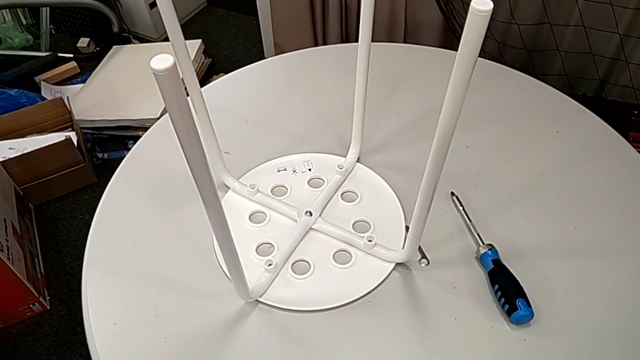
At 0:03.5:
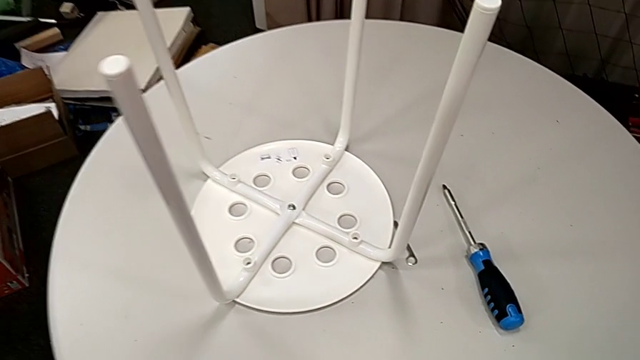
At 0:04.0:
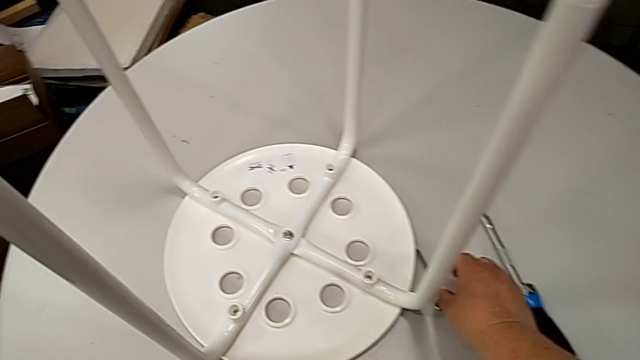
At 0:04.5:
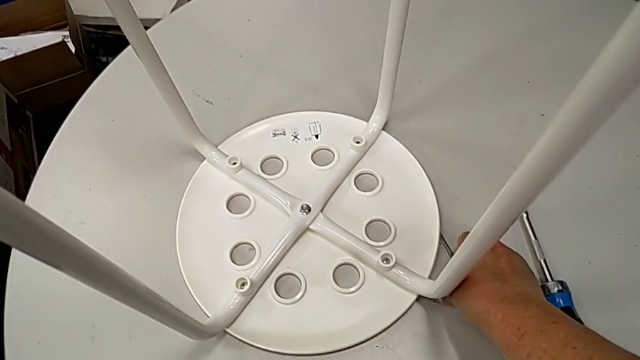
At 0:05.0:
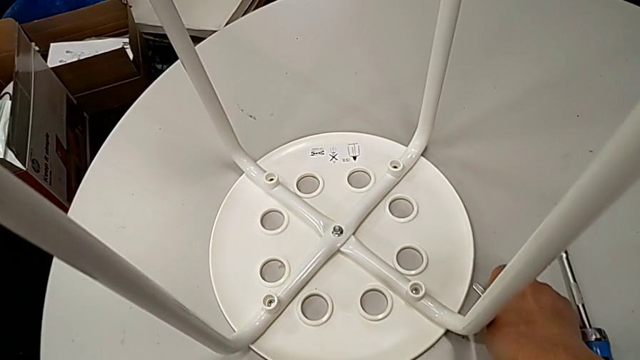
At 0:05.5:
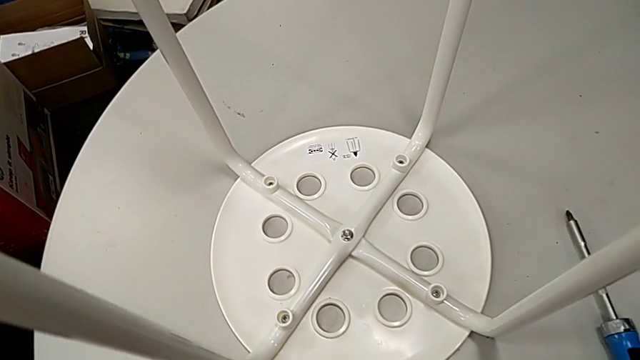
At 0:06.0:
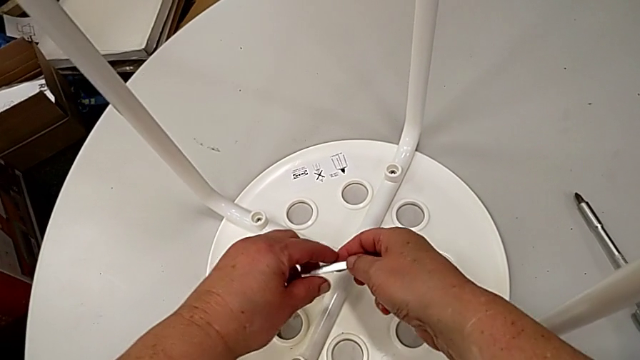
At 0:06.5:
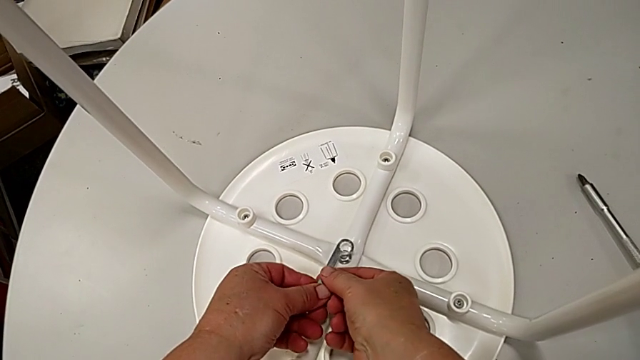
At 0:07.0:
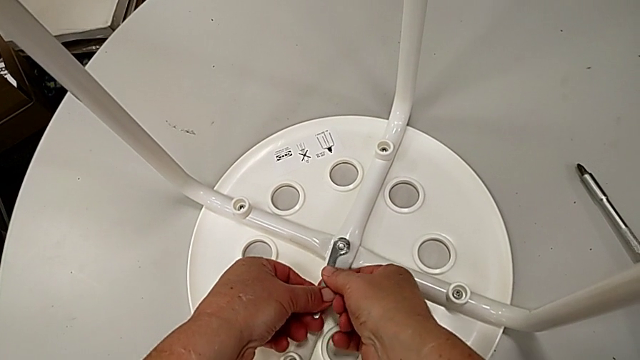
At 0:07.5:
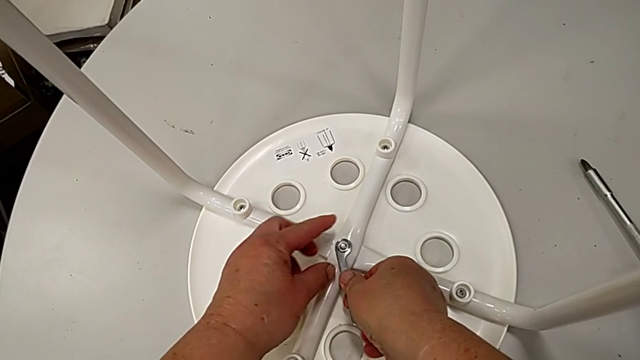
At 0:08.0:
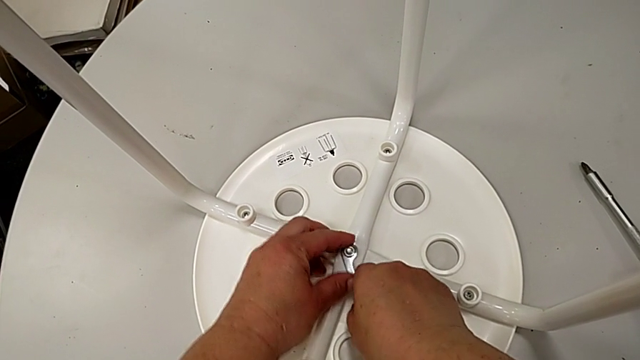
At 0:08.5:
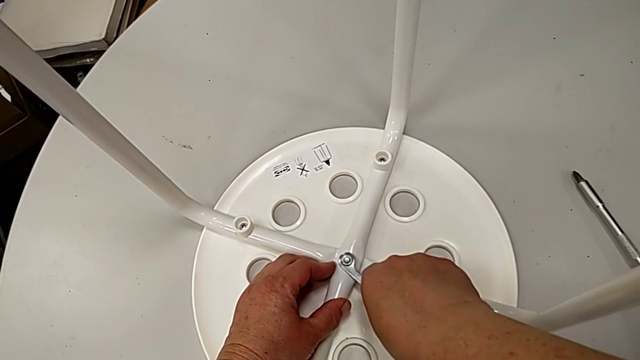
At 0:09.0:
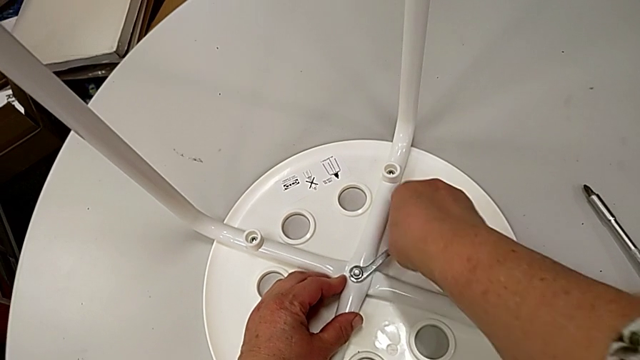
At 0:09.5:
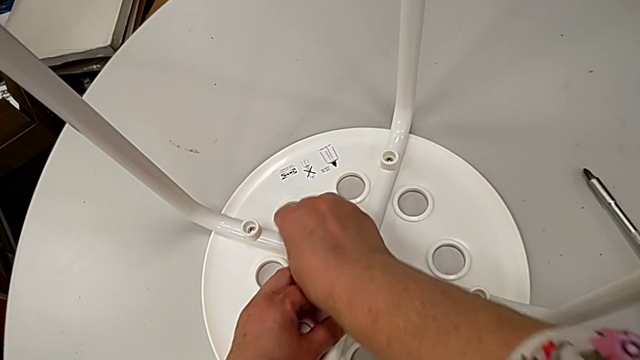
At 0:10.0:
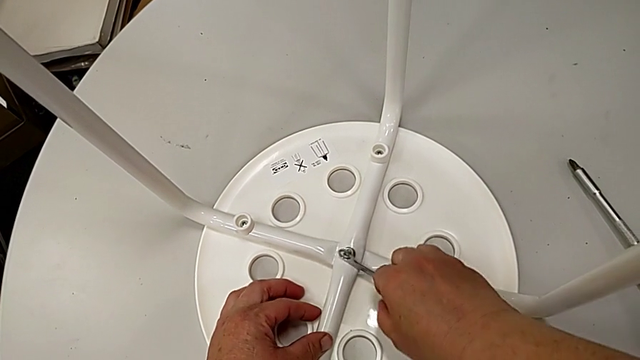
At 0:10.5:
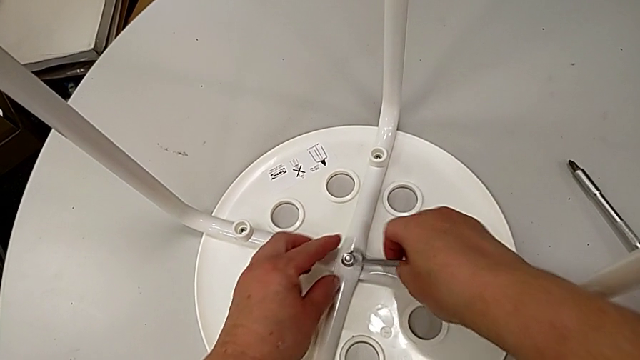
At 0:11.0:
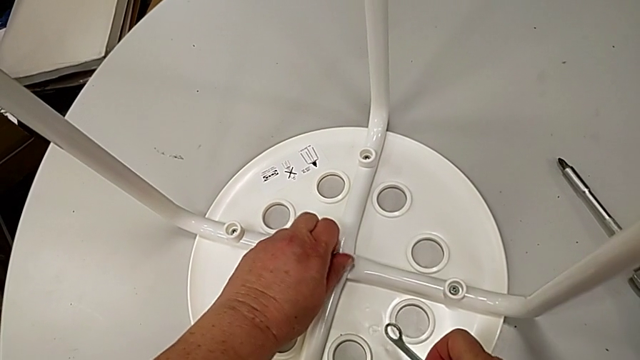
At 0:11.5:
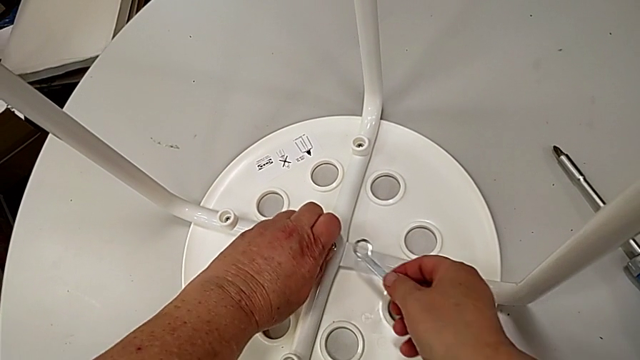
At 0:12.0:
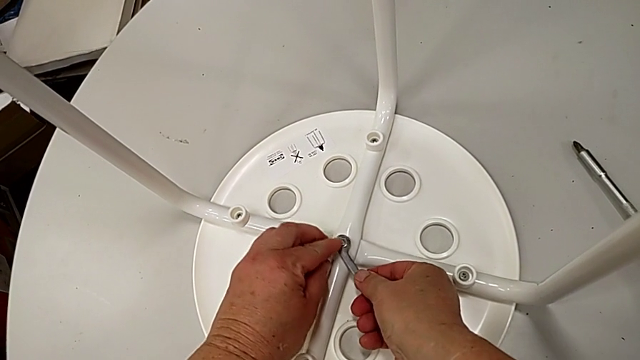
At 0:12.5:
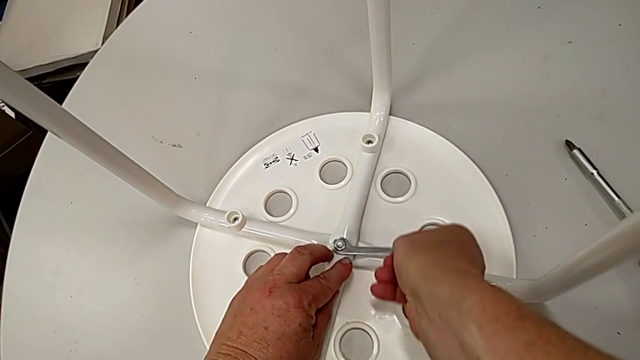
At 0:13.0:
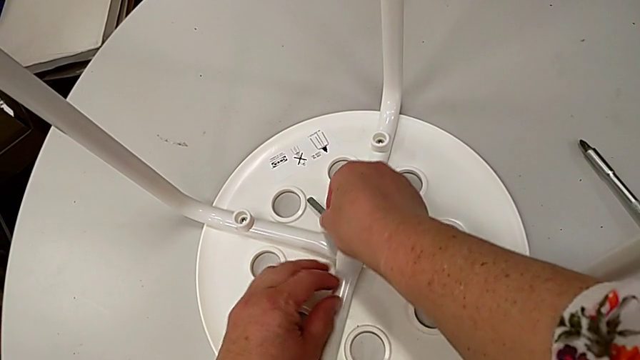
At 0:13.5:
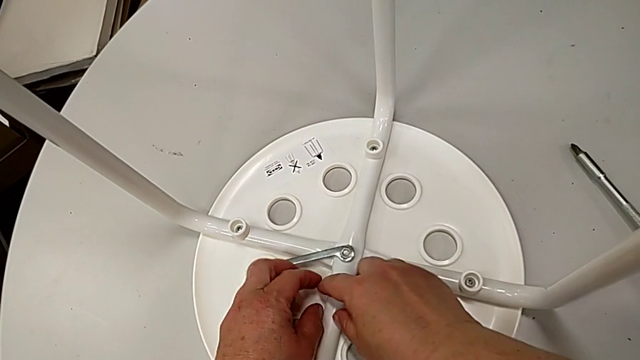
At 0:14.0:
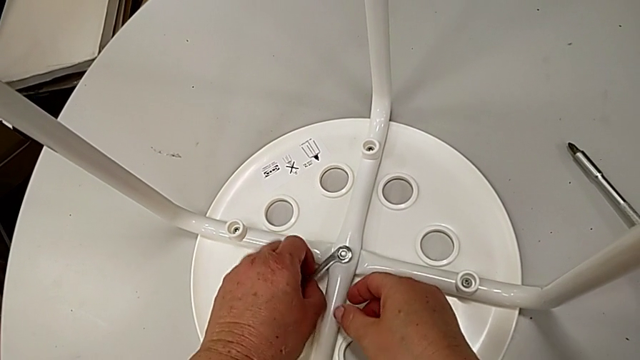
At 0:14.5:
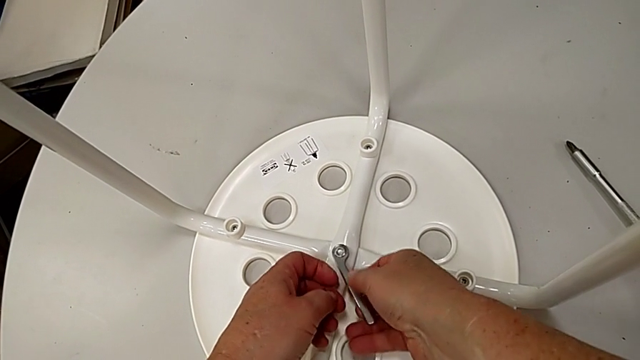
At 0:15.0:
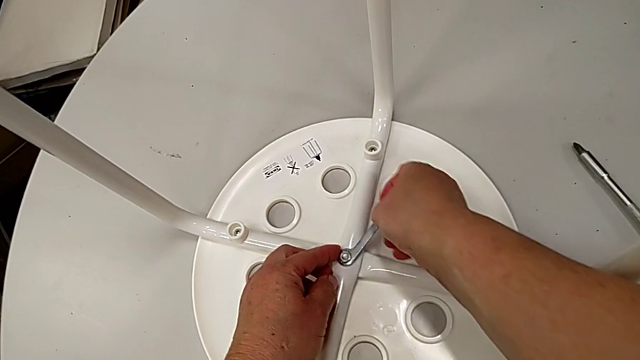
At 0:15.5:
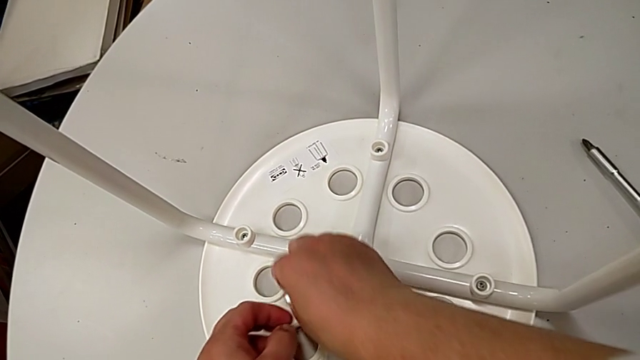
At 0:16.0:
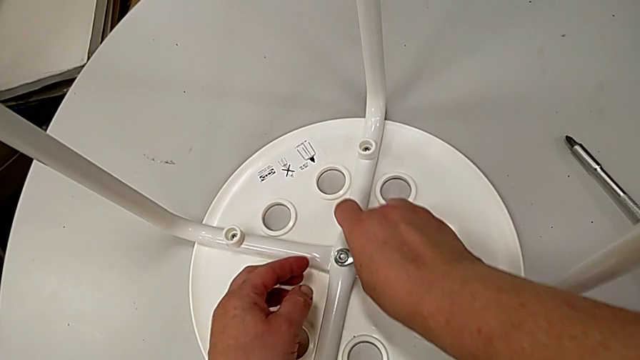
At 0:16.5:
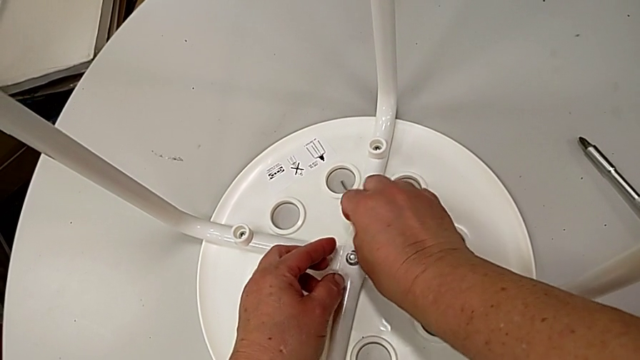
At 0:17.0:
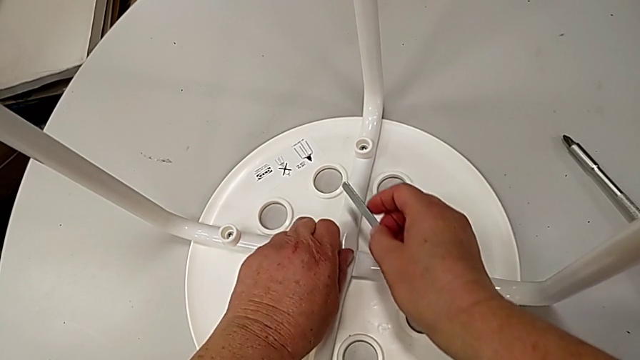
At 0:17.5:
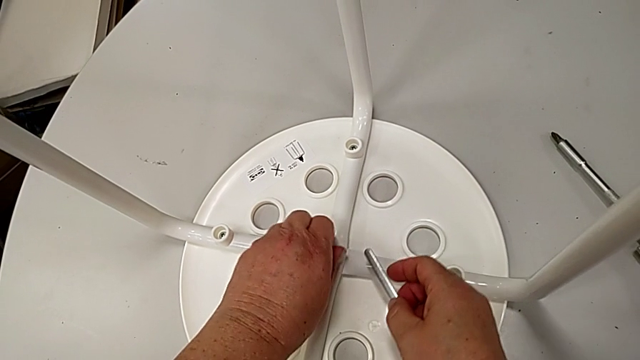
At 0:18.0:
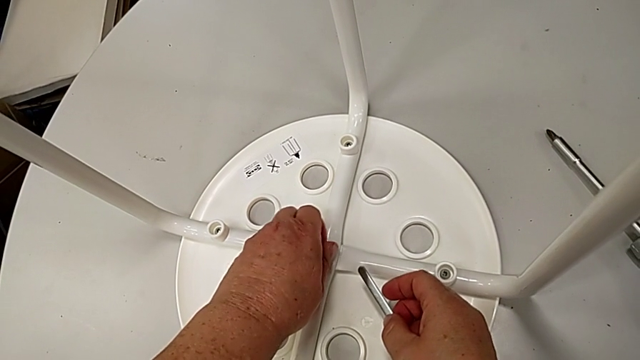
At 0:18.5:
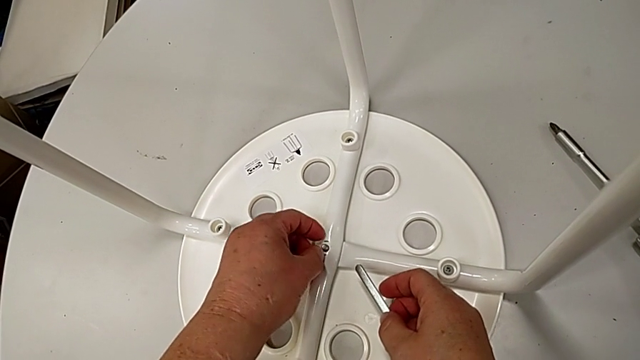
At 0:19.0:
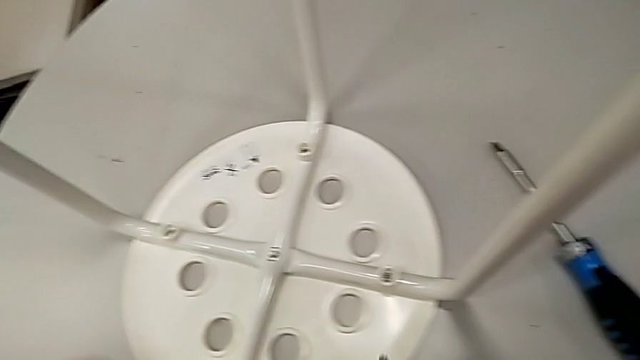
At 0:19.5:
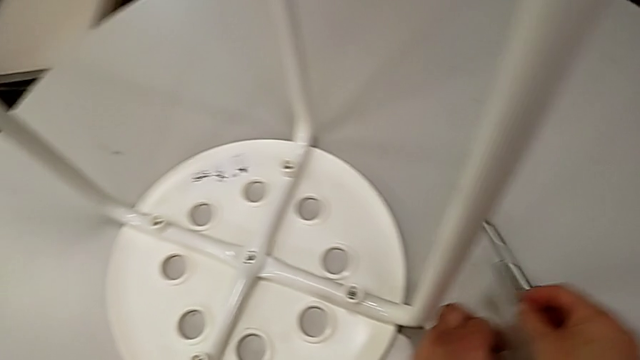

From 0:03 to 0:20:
The camera wearer disassembles the centers of the legs. They approach the hexagonal wrench, grab it, approach the stool, insert the hexagonal wrench, unscrew the hex nut and withdraw the hexagonal wrench. They unscrew the hex nut with the left hand, insert the hexagonal wrench with the right hand, unscrew the hex nut and withdraw the hexagonal wrench. They unscrew the hex nut, disassemble the hex nut and place the hex nut, all with the left hand, and place the hexagonal wrench with the right hand.

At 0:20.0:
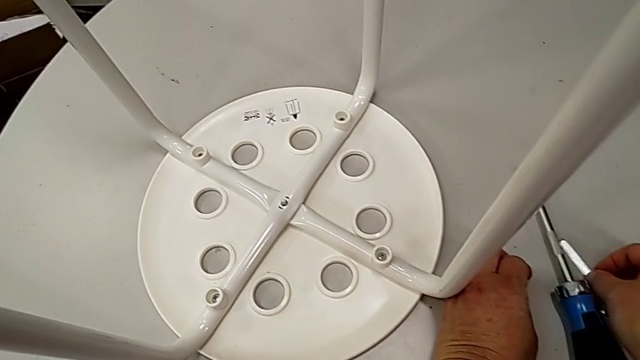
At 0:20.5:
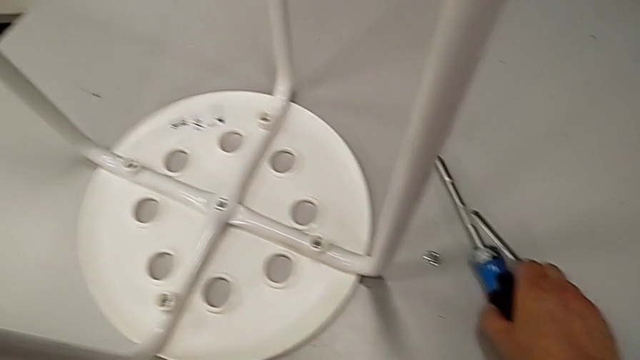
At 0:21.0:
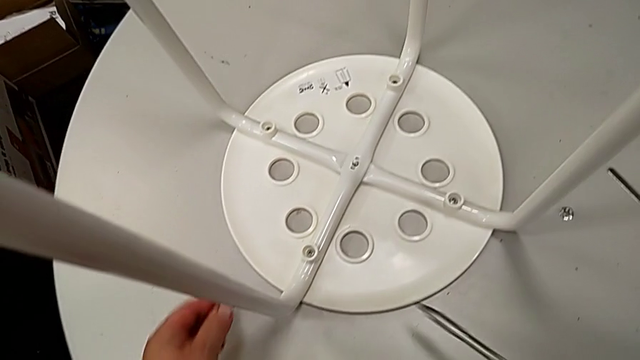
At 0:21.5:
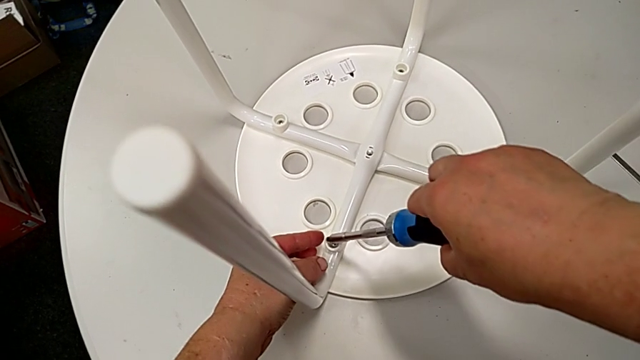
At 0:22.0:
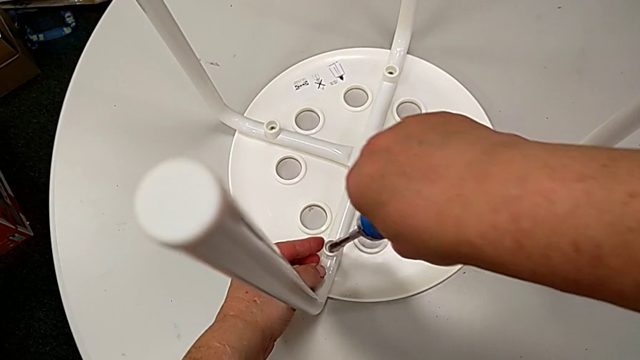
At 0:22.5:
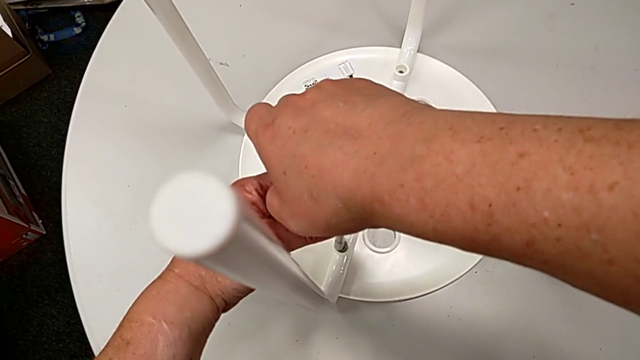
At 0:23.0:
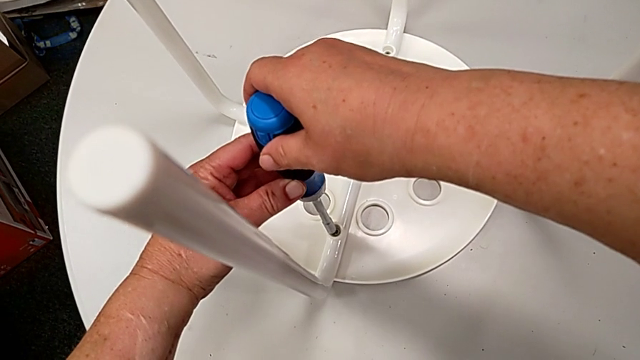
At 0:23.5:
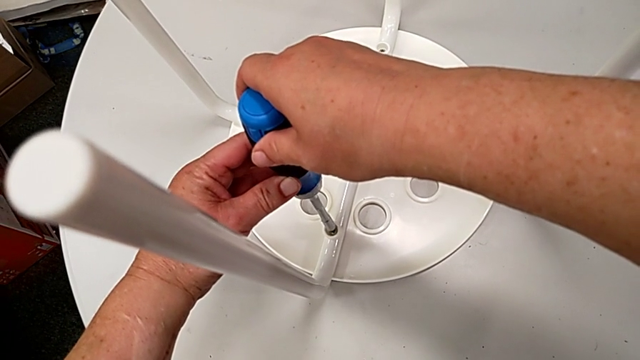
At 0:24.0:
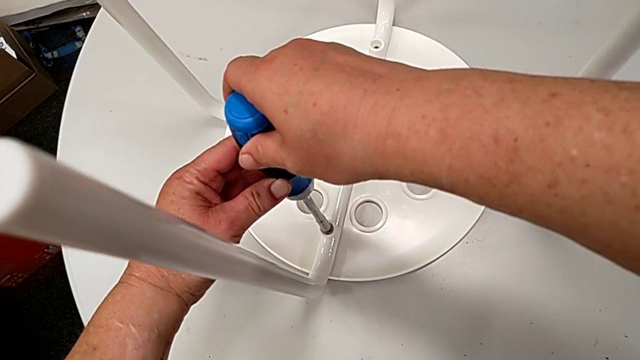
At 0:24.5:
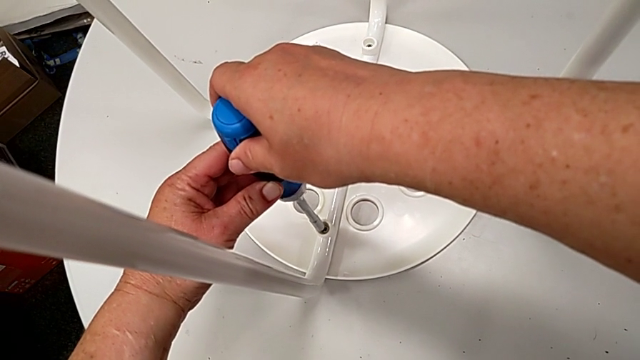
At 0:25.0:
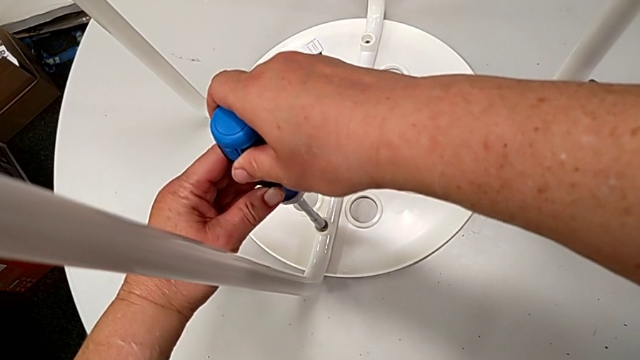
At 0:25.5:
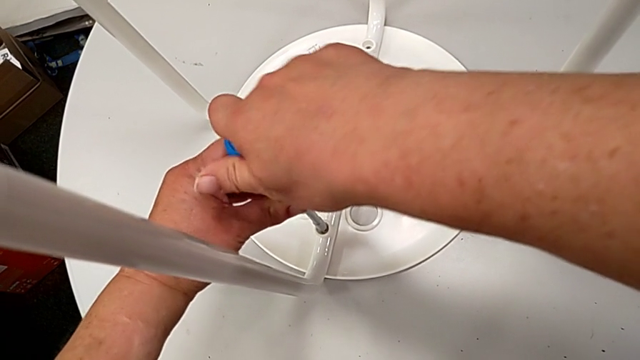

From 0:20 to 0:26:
The camera wearer is unscrewing the first screw. They grab the screwdriver, approach the stool and insert the screwdriver.
